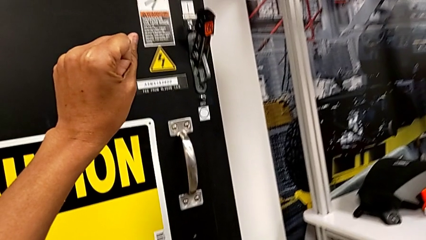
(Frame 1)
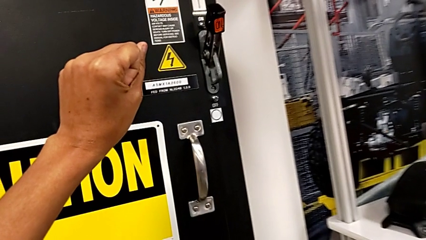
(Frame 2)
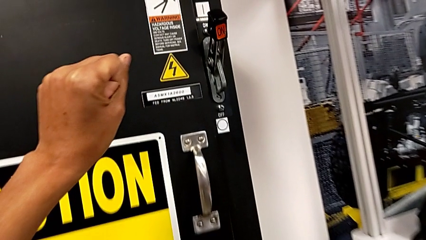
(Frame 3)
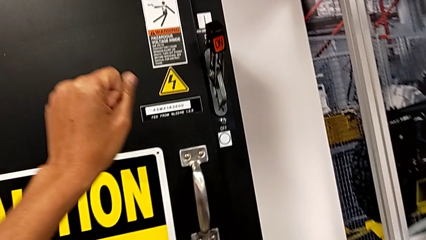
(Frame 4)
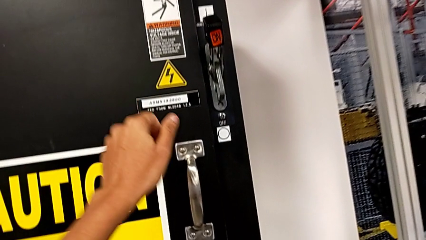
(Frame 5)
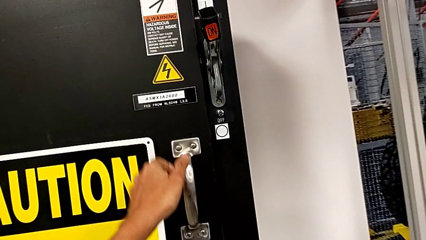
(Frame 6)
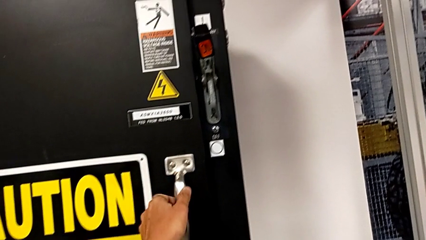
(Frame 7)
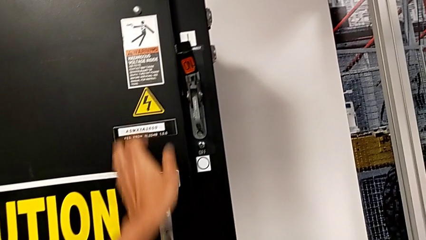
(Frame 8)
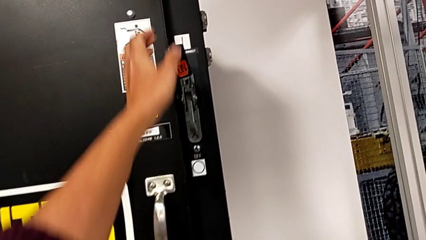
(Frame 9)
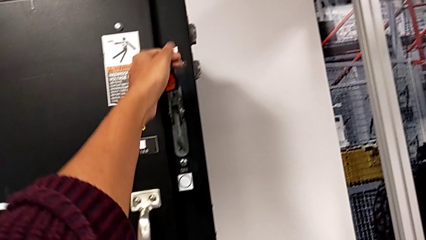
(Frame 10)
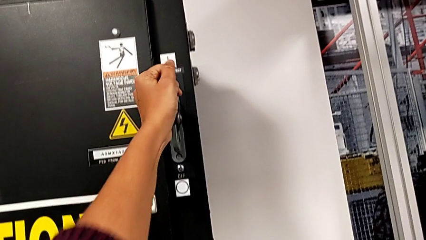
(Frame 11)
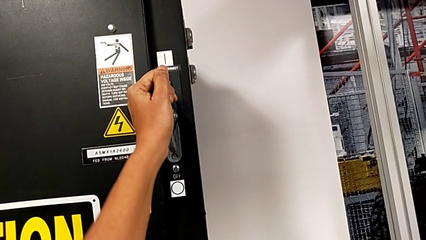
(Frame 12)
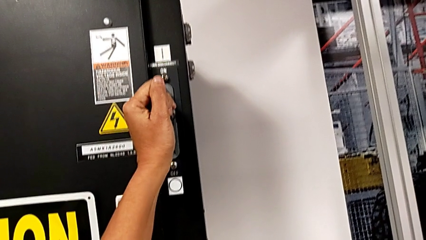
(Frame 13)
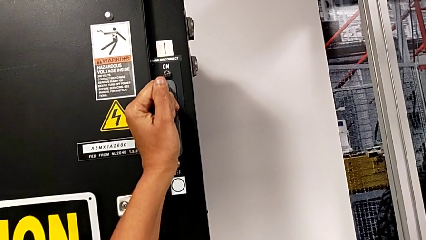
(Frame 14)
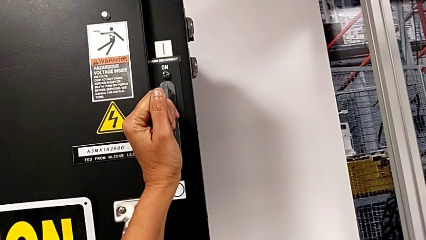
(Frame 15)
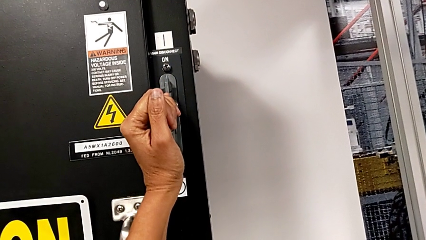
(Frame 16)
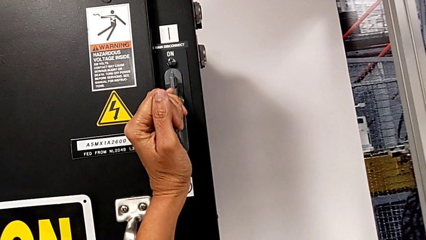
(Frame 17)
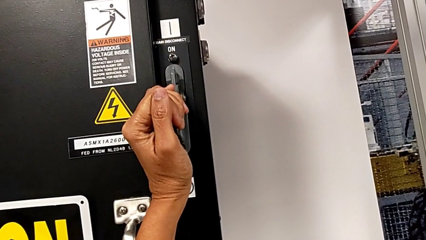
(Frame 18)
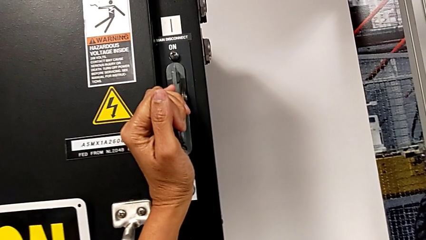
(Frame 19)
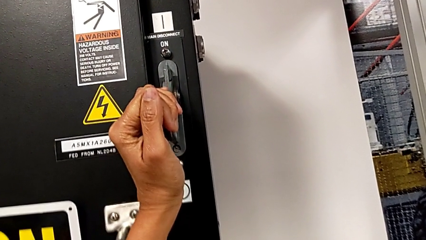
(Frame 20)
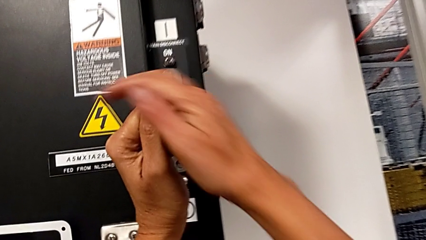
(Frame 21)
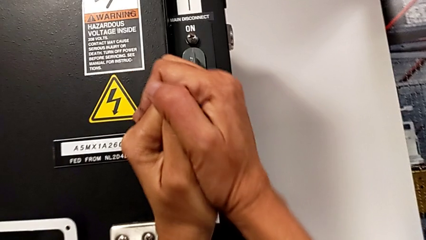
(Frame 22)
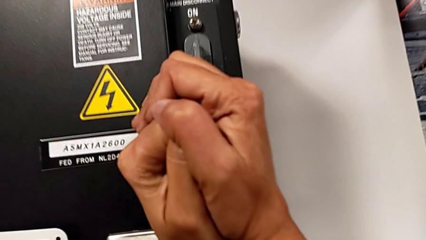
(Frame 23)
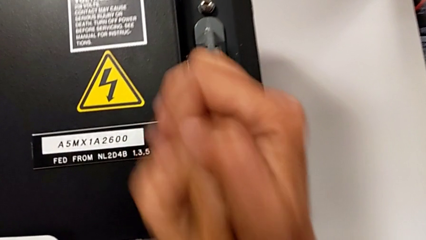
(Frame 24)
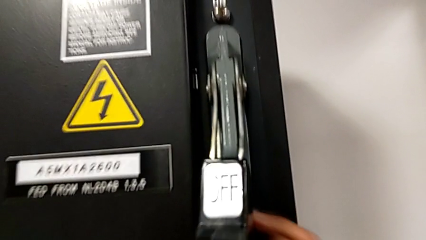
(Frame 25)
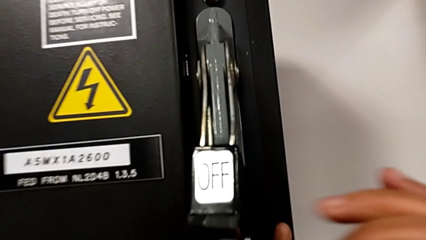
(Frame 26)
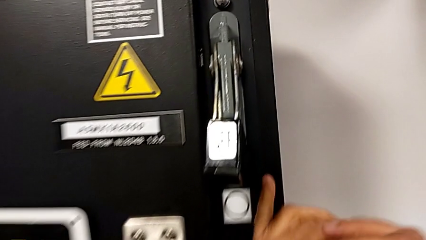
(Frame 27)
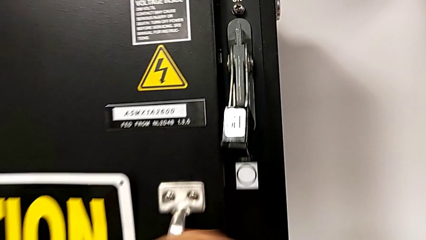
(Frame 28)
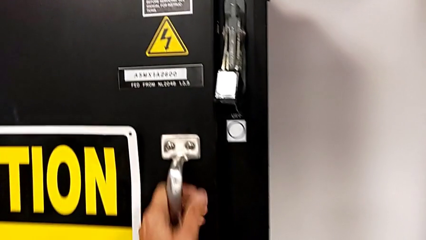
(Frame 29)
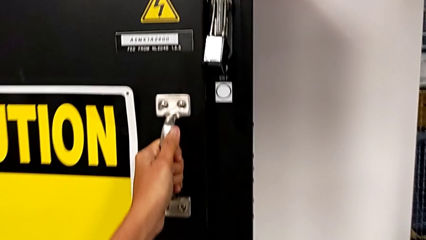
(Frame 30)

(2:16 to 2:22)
The camera wearer turns off the main power. They push the lever.

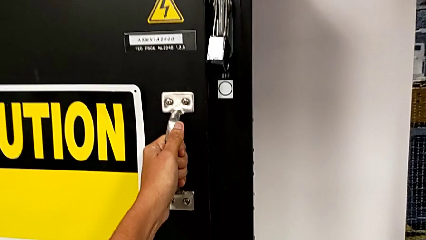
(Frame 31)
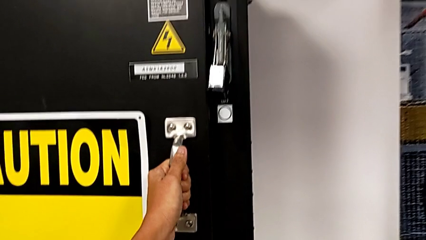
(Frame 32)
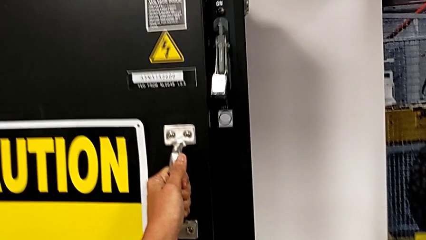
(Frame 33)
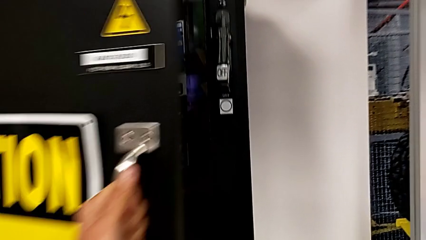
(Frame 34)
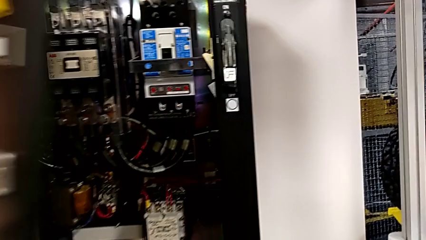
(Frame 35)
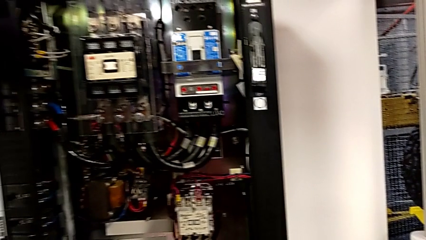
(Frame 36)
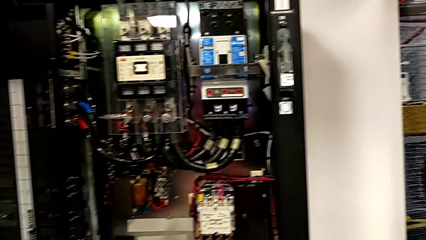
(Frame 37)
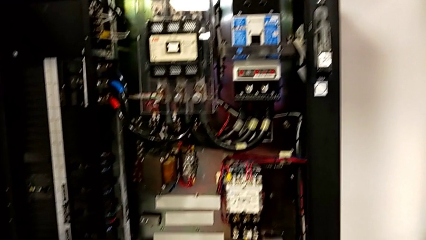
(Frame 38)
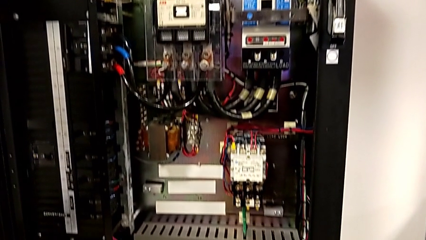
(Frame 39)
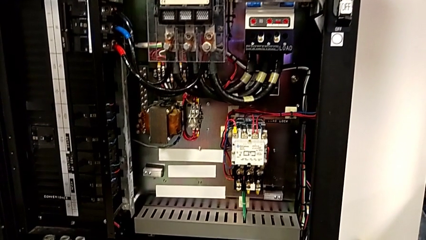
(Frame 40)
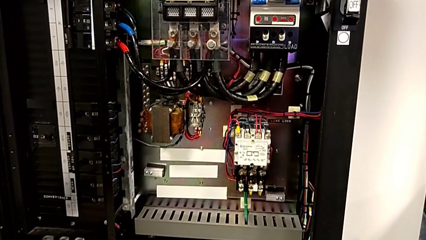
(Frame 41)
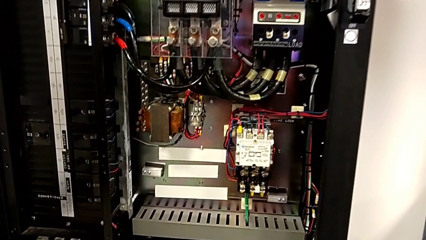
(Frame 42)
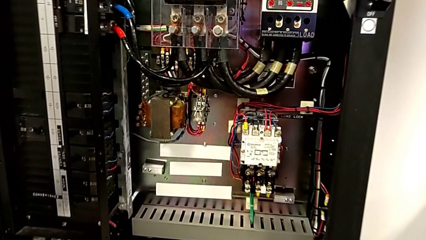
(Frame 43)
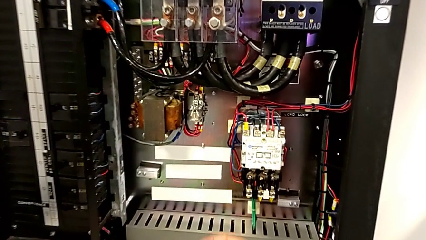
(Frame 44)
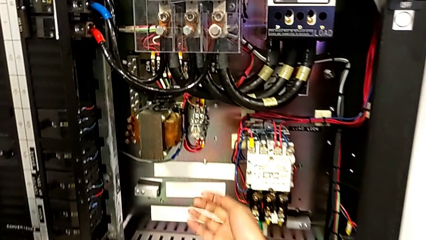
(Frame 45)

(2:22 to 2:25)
The camera wearer opens the door of the front panel. They open the front panel door.

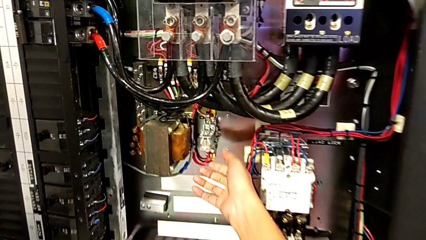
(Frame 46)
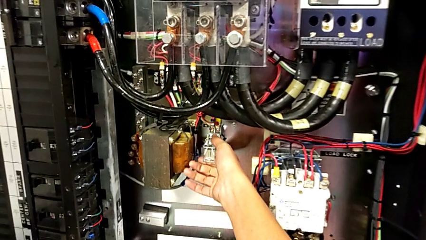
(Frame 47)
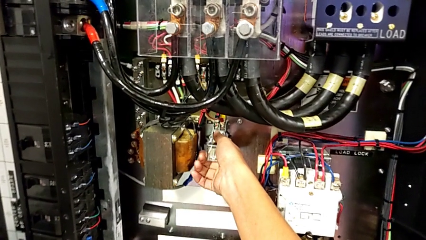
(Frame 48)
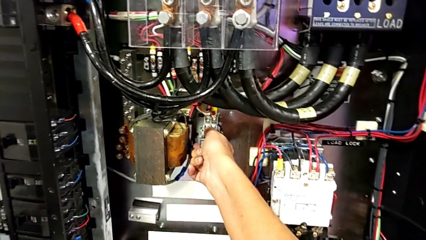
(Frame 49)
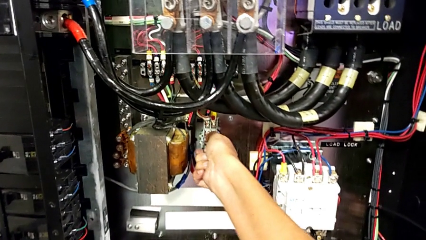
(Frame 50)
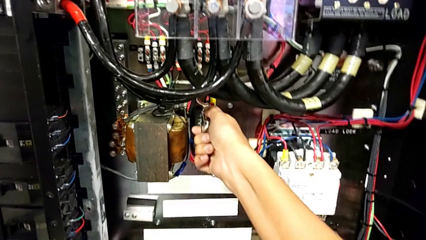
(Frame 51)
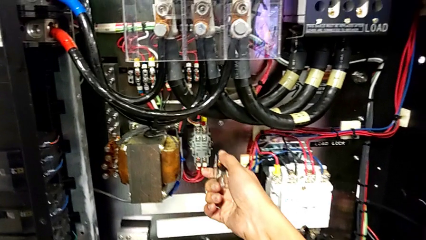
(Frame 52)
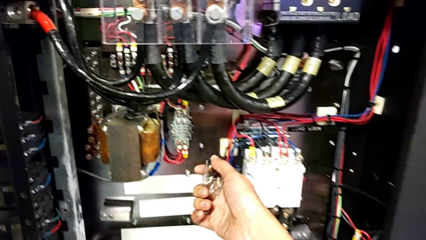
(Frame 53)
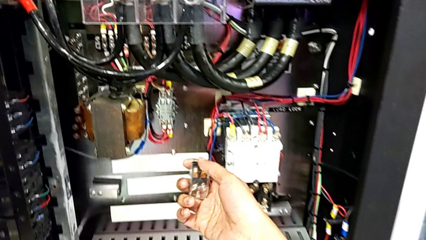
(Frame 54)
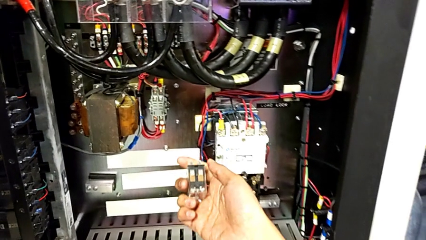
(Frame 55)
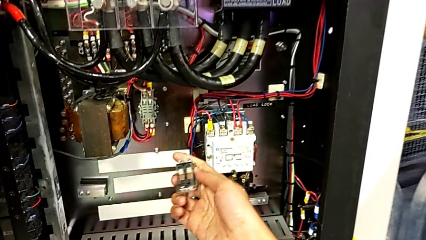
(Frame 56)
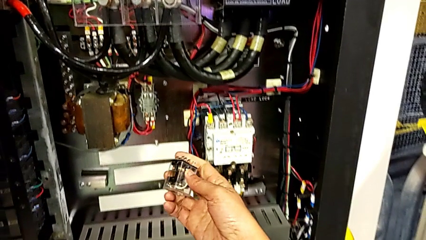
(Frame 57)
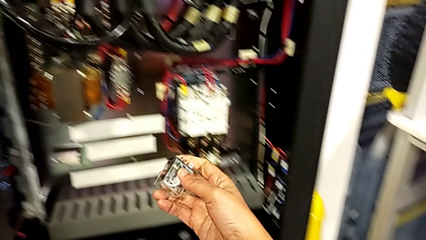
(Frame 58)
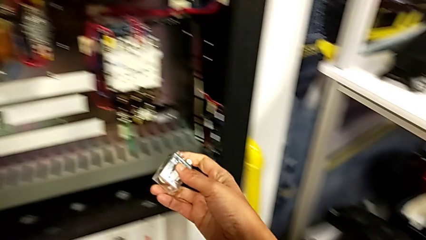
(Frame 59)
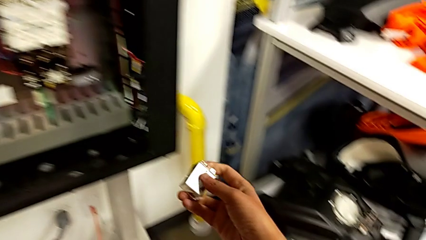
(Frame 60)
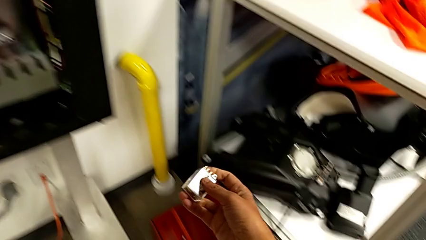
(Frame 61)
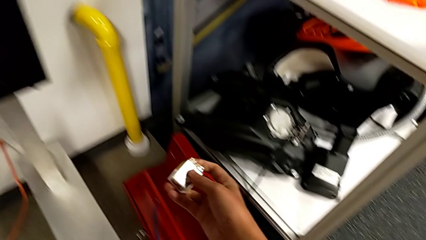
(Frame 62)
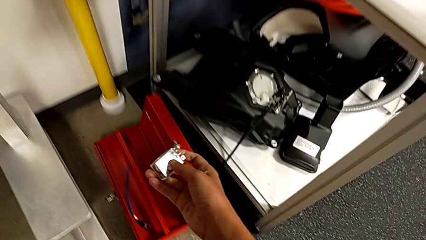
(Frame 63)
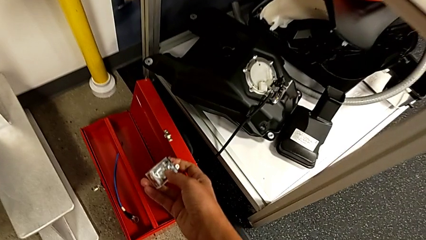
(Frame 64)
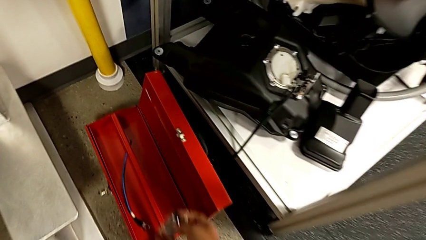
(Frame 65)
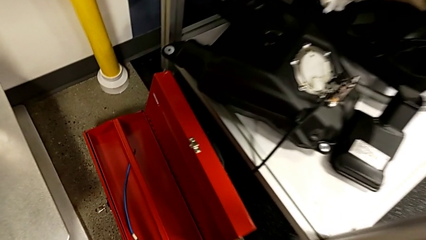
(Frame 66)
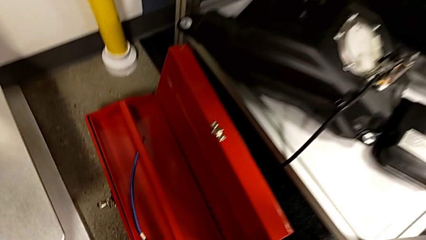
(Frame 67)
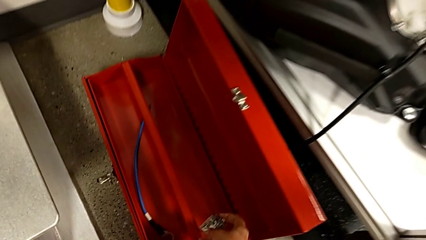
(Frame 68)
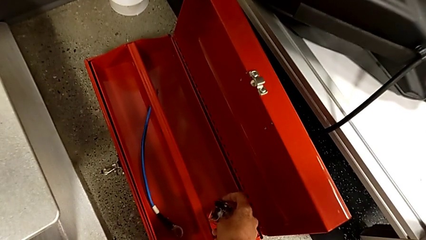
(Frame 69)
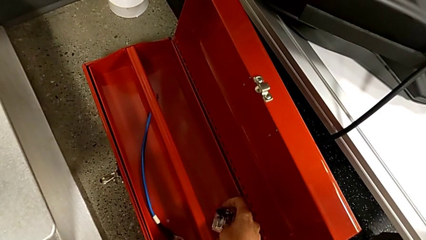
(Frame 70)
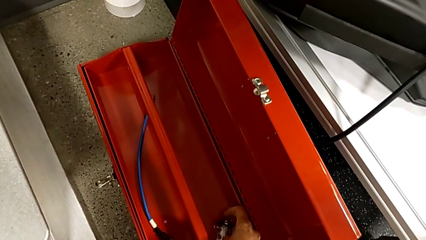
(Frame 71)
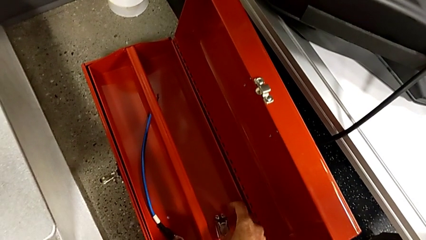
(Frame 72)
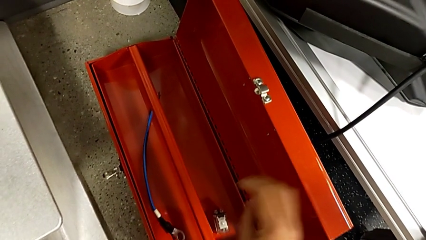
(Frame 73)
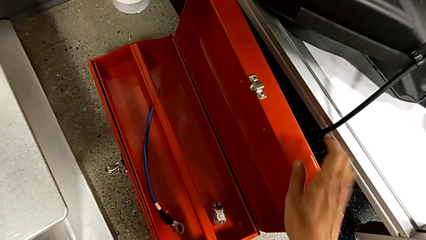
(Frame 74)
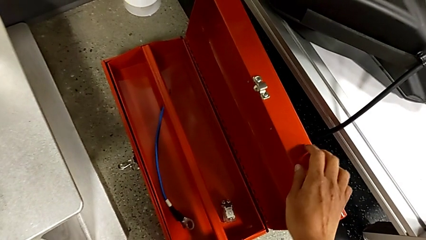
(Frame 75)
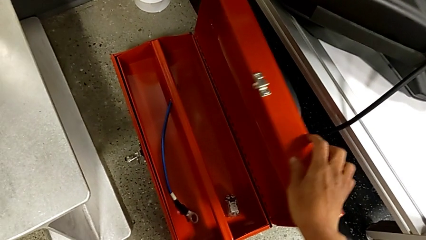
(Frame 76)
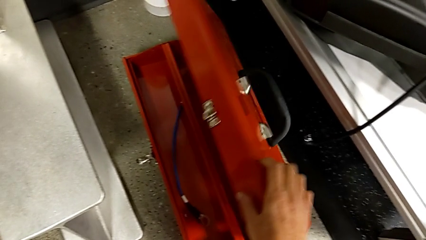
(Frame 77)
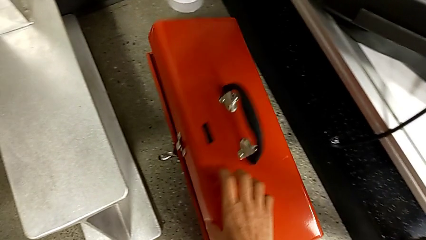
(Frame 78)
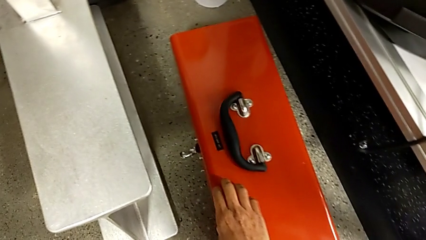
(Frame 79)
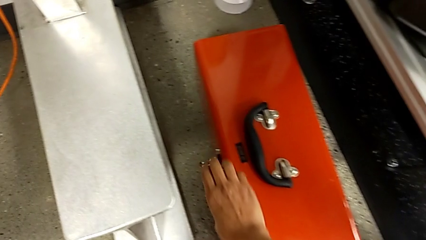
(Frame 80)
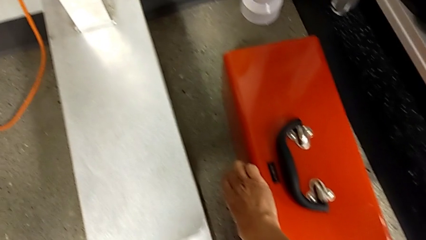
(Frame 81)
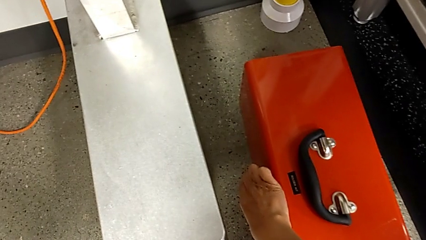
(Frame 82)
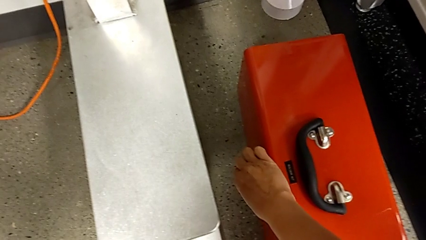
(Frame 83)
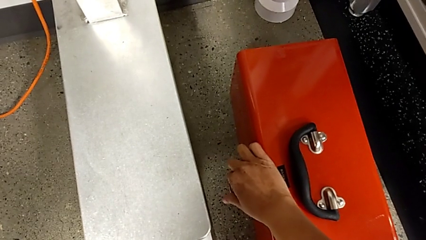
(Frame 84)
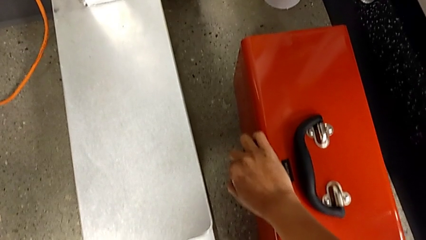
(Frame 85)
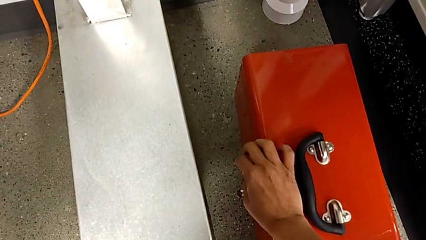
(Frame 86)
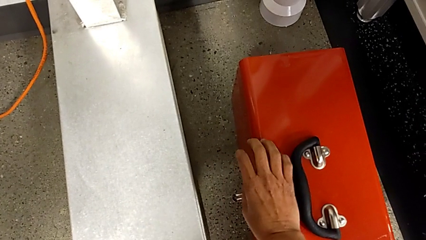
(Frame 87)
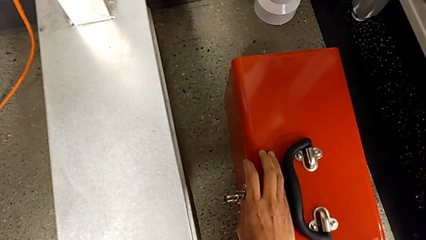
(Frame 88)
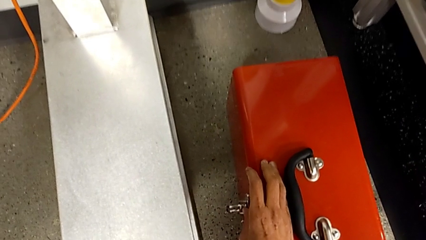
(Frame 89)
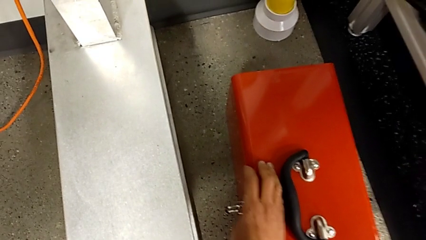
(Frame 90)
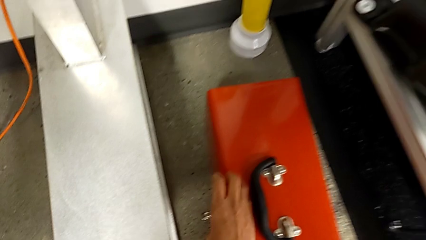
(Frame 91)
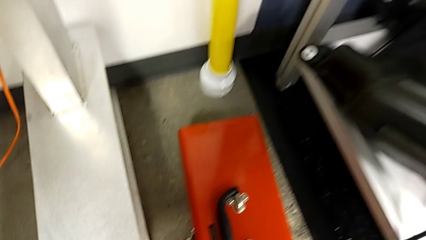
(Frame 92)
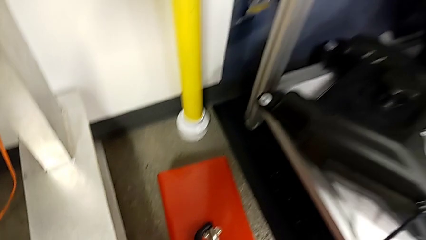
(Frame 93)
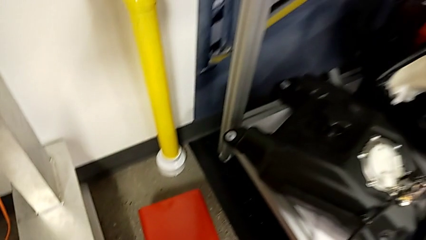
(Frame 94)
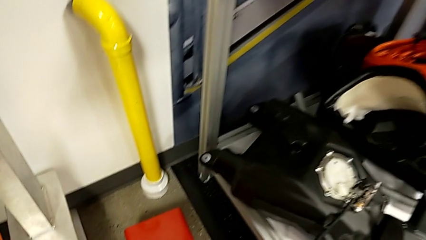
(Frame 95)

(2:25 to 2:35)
The camera wearer removes the circuit breaker. They grab the circuit breaker, pull it, hold it, place it, close the toolbox and lock it.
